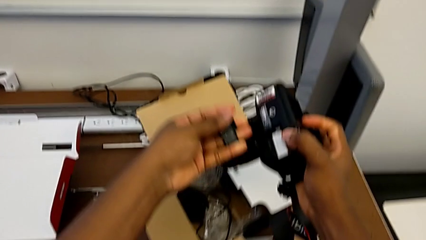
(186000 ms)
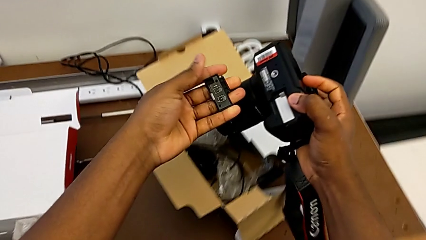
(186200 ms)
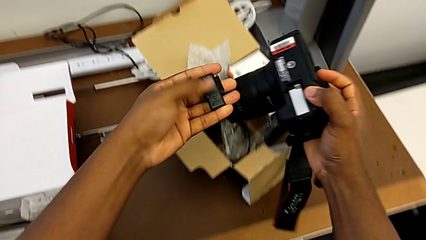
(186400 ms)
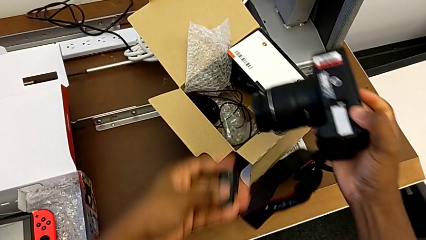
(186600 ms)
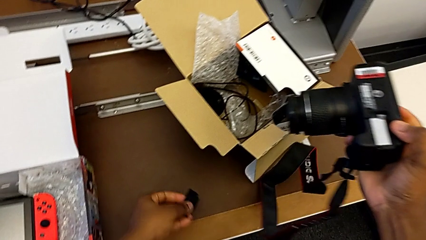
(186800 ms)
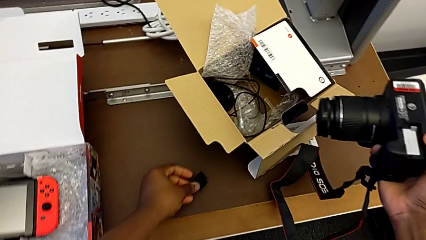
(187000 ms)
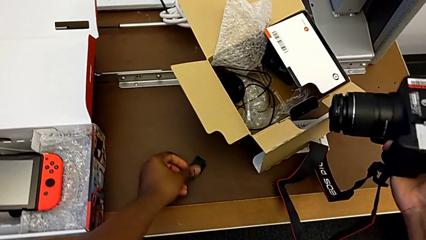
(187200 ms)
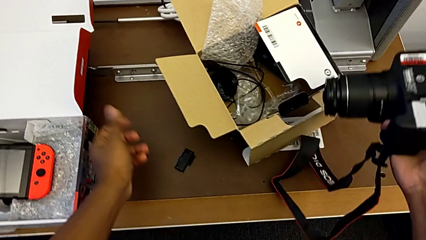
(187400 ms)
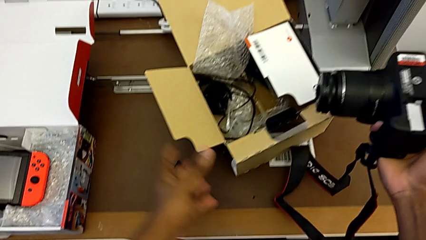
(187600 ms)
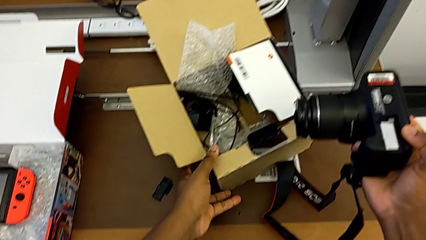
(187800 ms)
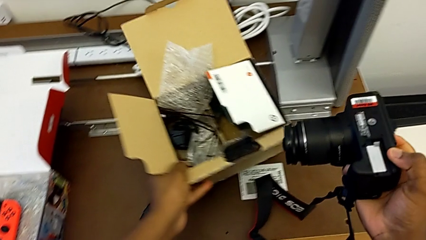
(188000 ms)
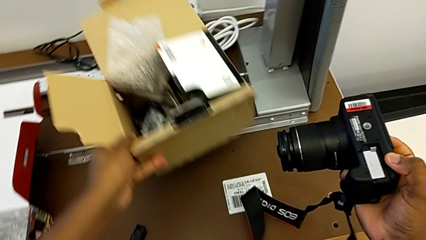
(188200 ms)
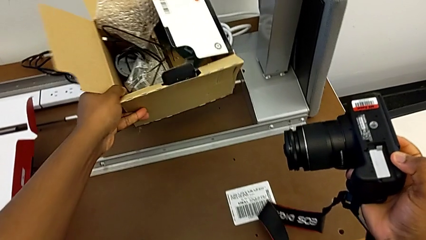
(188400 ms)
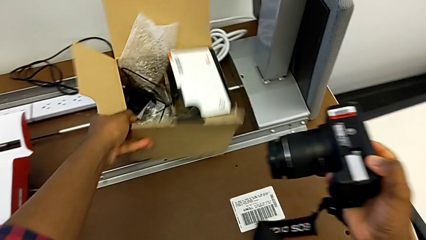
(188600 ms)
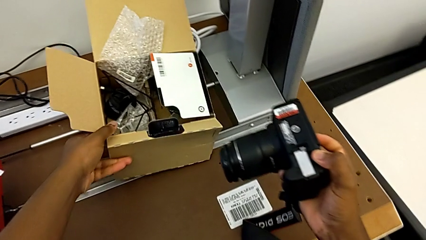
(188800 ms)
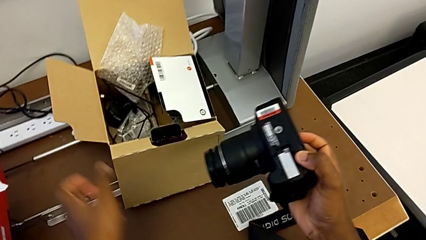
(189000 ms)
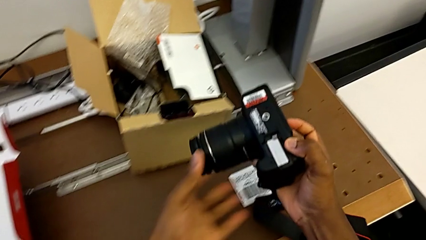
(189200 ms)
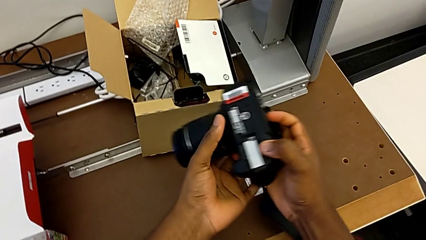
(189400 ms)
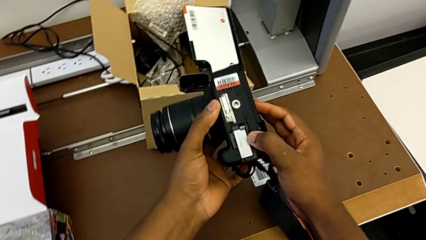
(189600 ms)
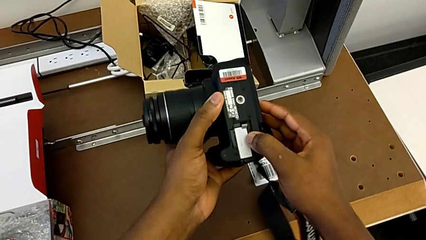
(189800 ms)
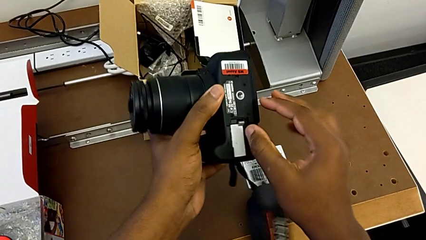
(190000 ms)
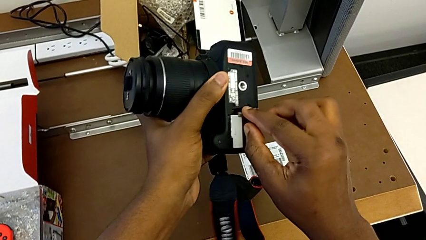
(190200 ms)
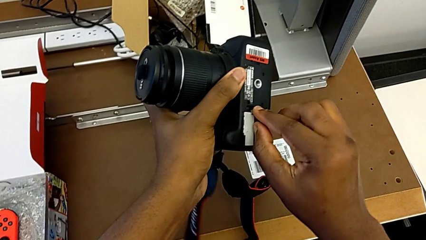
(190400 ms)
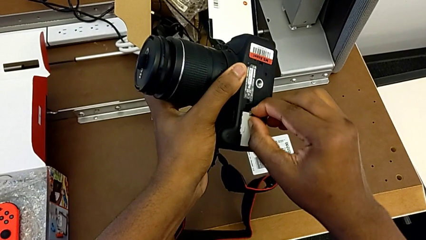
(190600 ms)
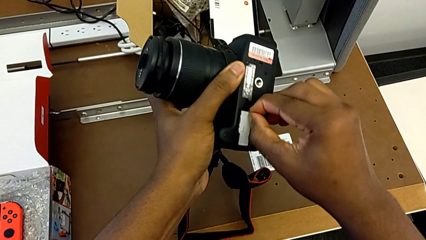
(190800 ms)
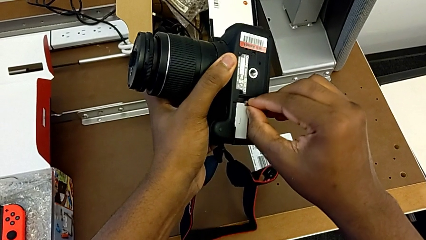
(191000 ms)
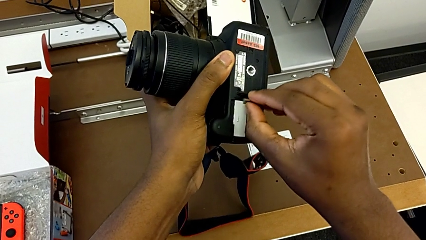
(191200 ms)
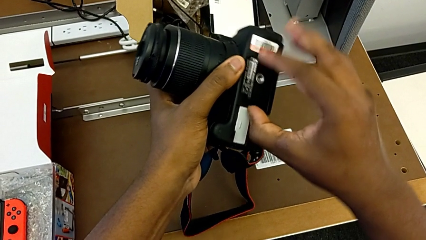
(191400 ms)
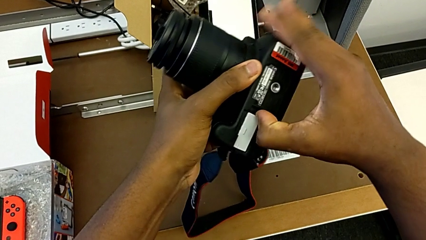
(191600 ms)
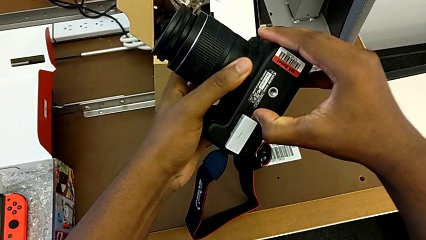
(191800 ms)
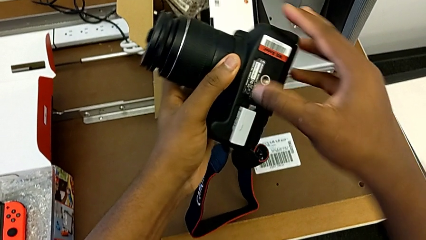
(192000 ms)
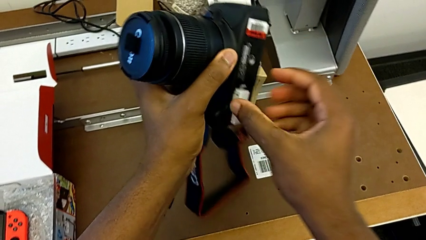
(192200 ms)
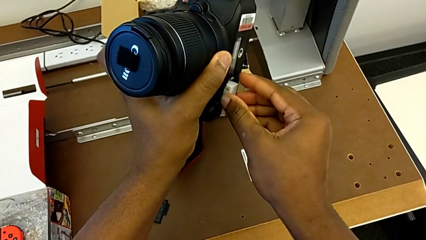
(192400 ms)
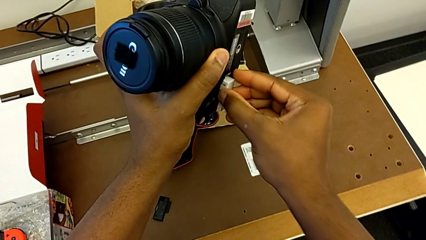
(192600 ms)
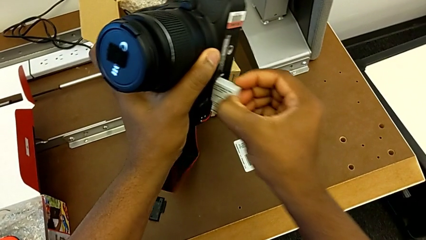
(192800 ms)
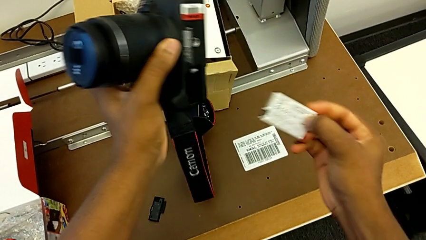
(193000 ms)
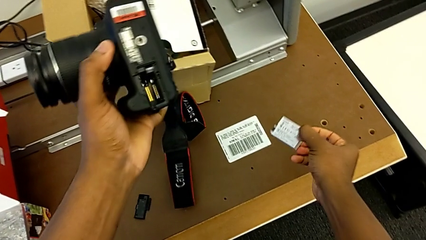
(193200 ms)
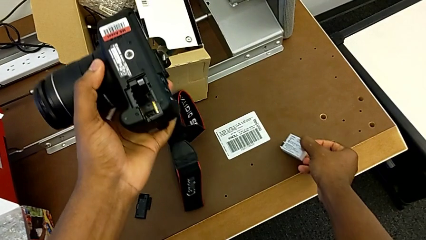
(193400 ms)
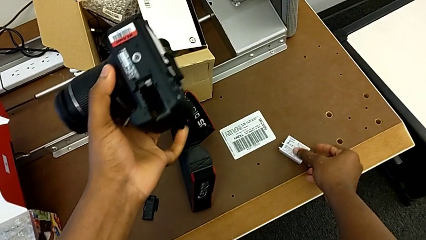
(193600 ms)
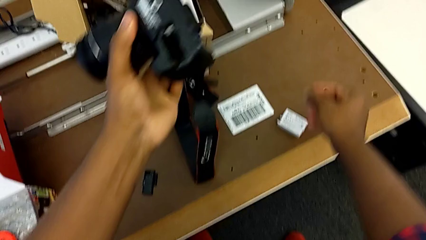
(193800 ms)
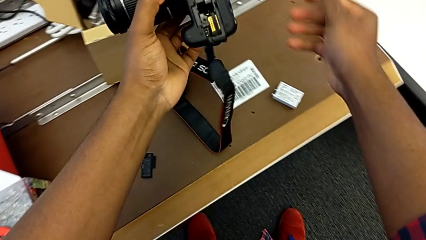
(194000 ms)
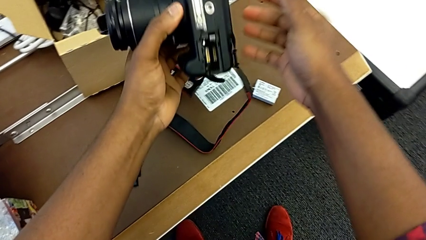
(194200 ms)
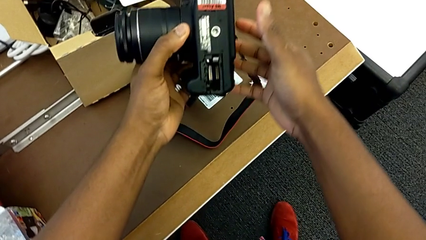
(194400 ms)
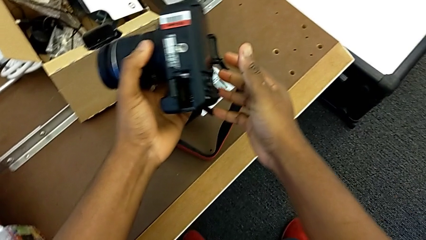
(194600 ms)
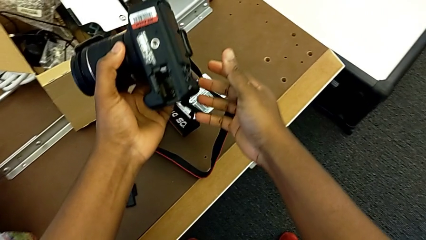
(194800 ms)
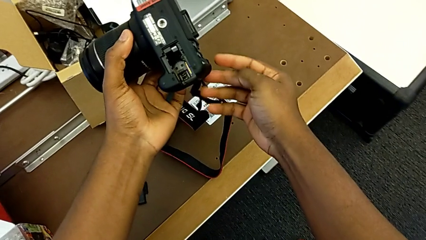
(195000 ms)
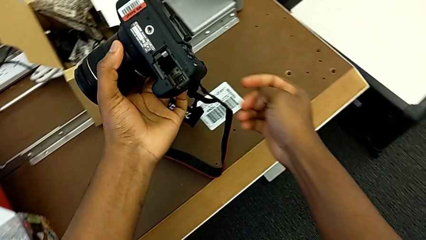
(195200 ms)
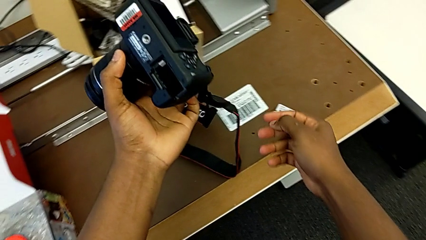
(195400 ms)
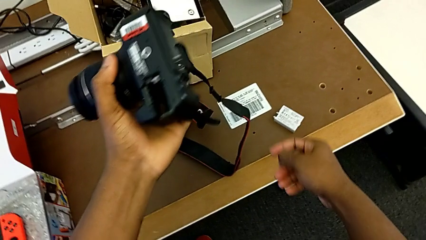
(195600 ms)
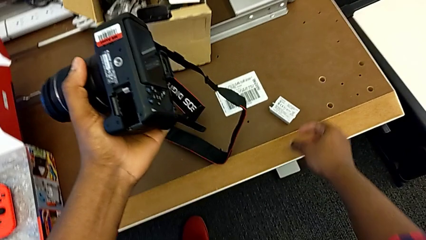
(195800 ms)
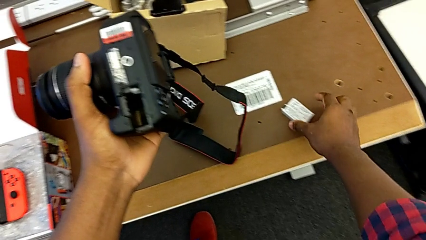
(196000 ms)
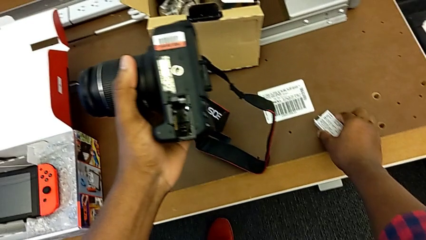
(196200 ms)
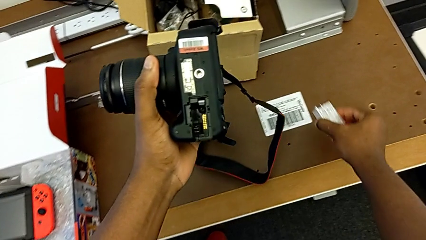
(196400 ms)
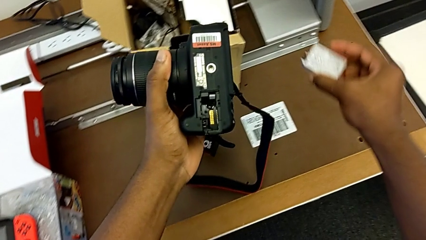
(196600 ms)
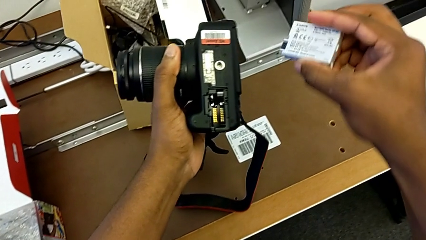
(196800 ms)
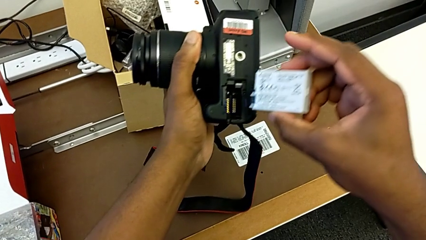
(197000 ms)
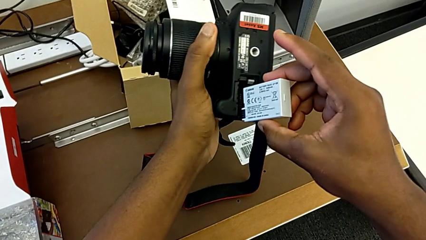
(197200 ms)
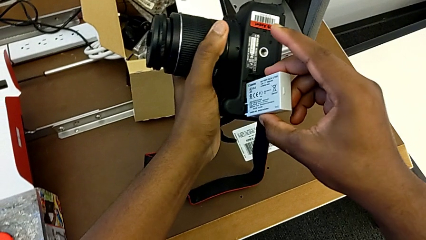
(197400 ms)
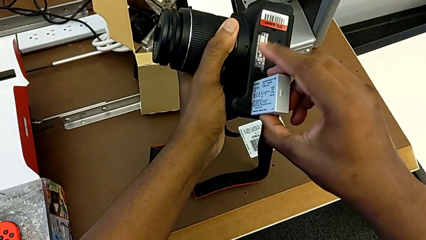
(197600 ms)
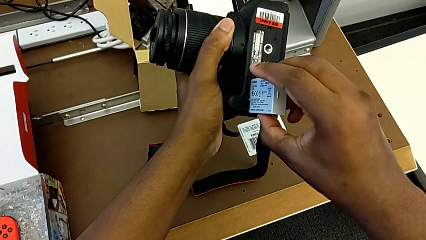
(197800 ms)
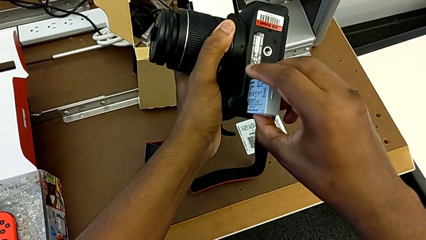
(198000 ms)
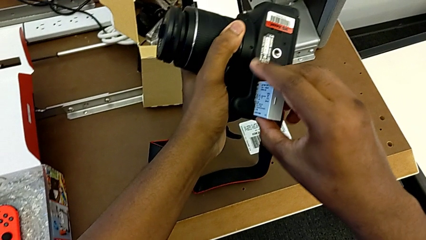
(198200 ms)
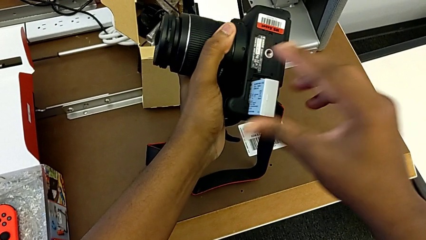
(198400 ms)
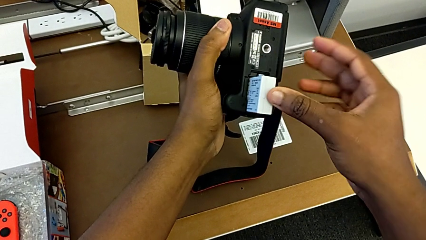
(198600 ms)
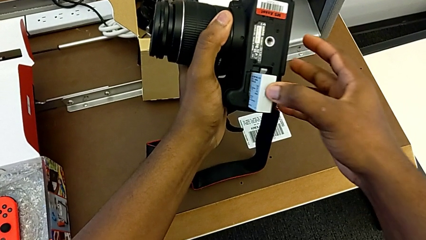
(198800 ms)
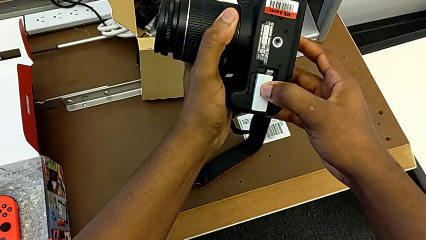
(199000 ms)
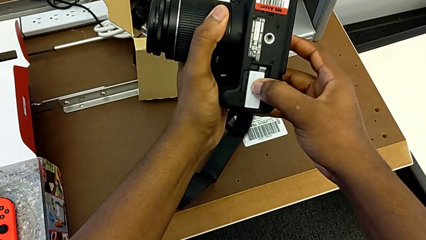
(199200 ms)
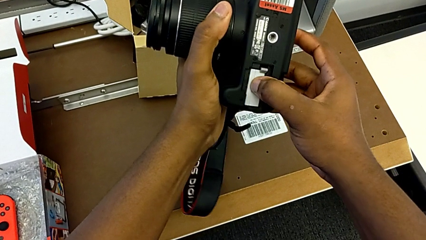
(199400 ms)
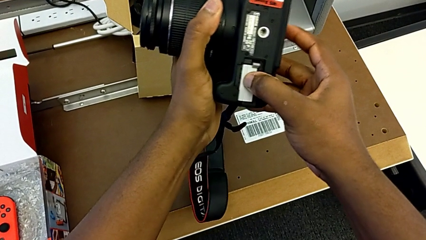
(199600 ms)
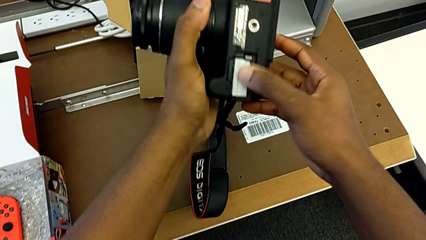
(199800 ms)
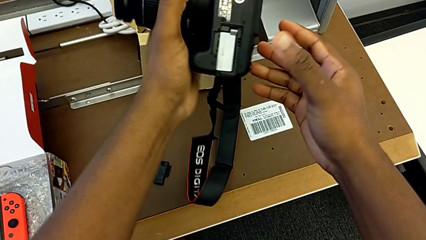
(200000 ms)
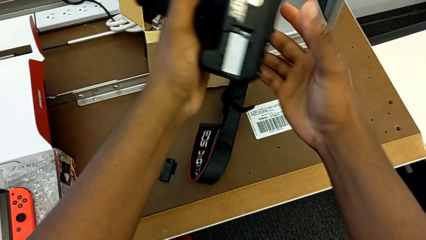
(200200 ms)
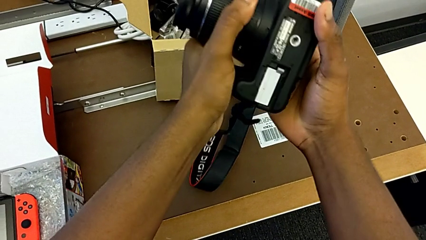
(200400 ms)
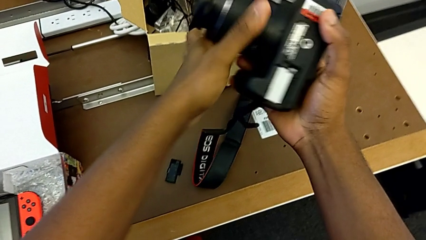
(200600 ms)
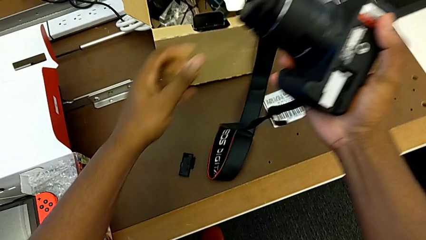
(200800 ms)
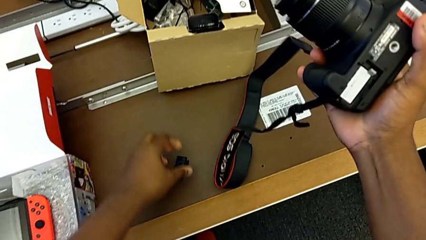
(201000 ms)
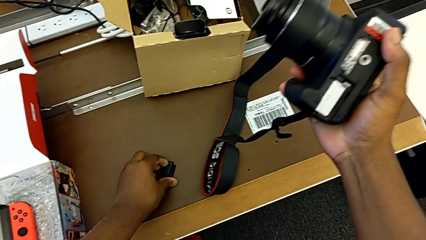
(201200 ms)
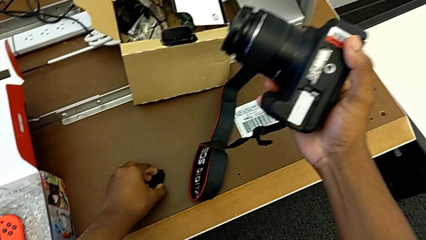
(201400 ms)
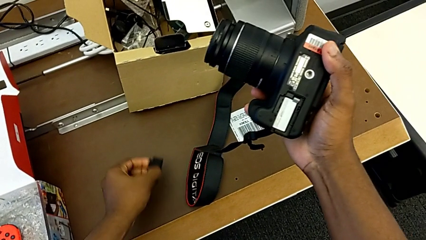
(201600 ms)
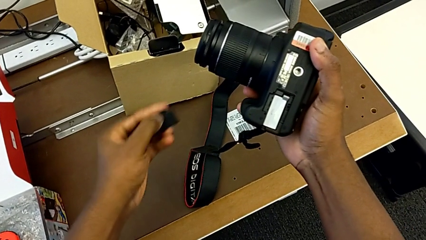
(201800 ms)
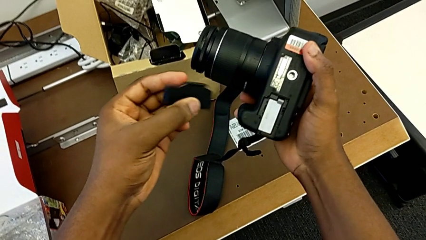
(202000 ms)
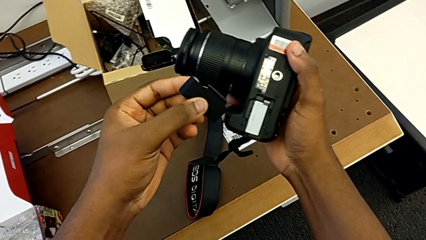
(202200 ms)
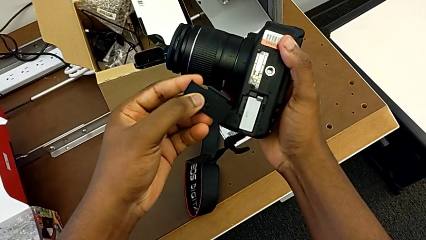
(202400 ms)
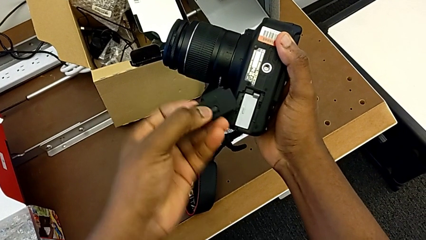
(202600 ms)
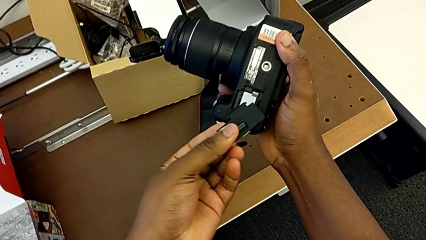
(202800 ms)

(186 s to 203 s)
The camera wearer is changing the battery regularly. They withdraw the battery door, place it, grab the box, place it, push the battery lock, withdraw the battery, place it, grab it, insert it and grab the battery door.
